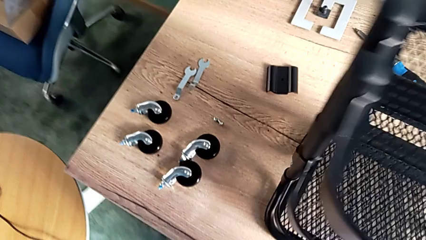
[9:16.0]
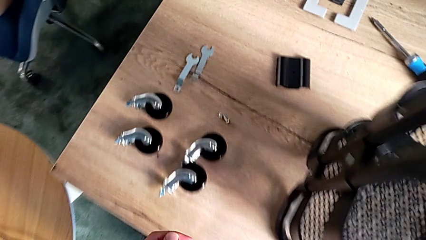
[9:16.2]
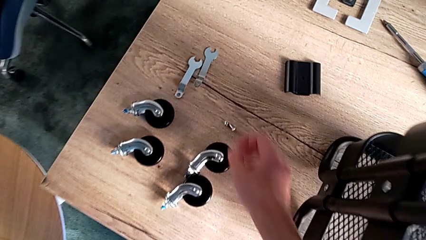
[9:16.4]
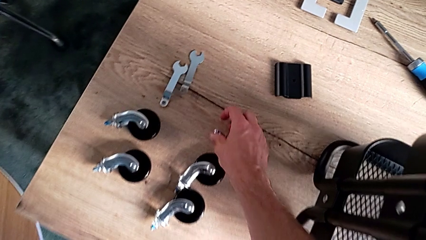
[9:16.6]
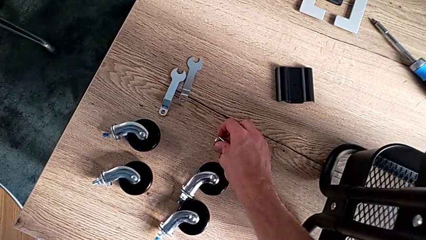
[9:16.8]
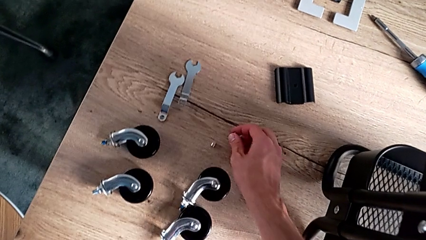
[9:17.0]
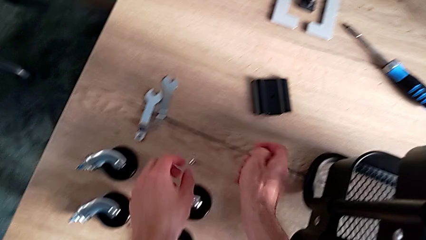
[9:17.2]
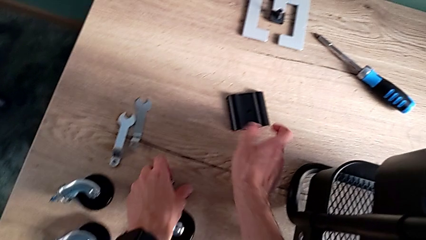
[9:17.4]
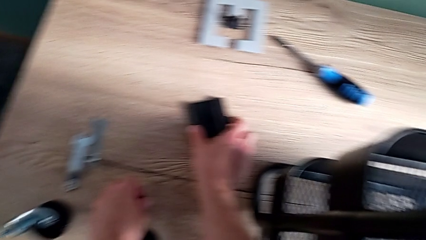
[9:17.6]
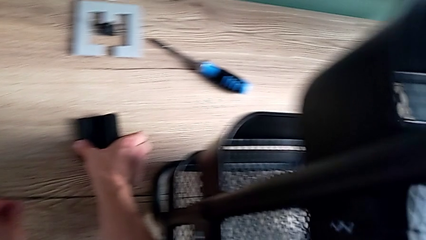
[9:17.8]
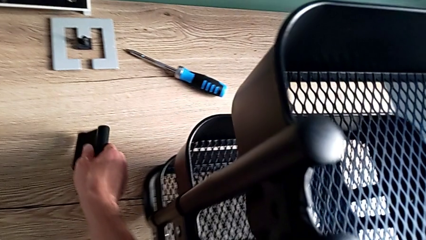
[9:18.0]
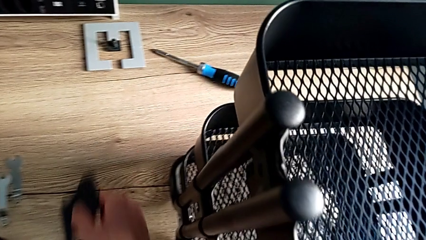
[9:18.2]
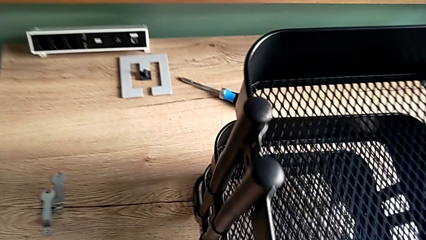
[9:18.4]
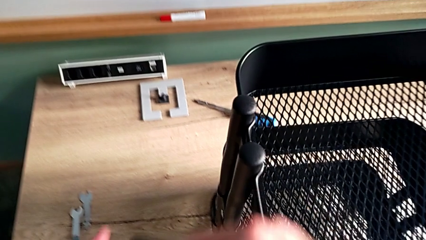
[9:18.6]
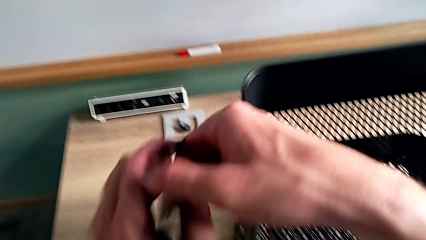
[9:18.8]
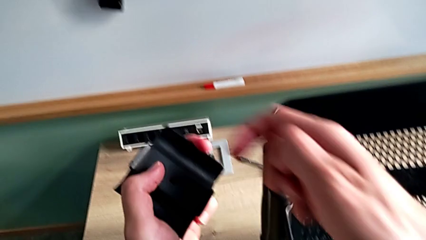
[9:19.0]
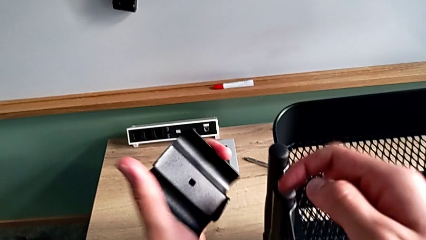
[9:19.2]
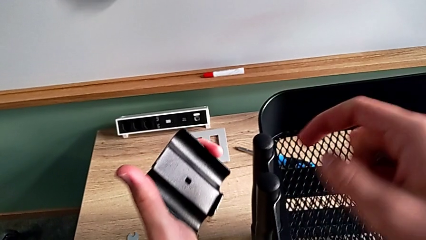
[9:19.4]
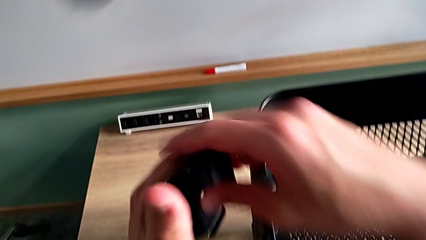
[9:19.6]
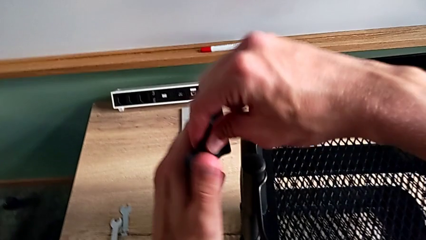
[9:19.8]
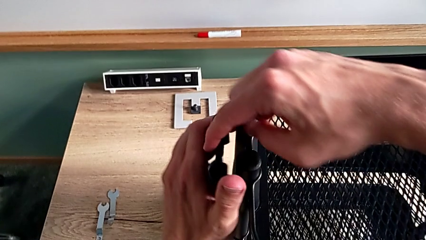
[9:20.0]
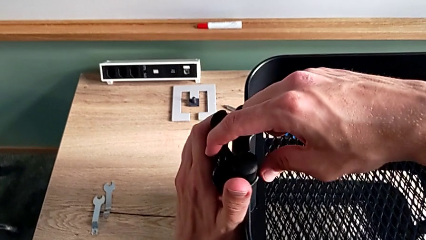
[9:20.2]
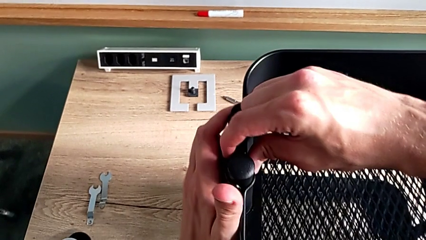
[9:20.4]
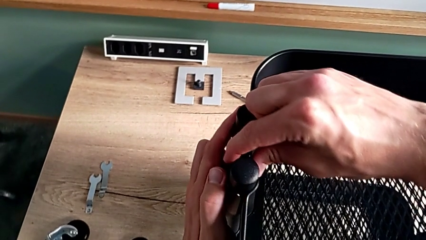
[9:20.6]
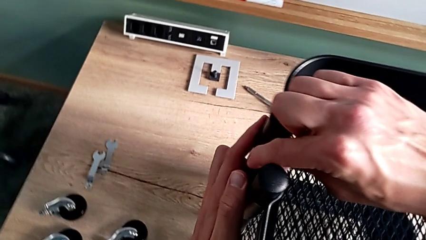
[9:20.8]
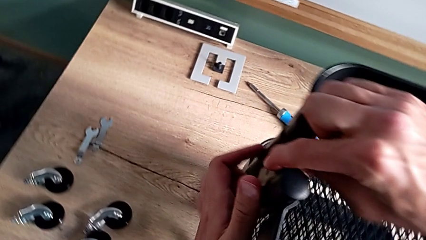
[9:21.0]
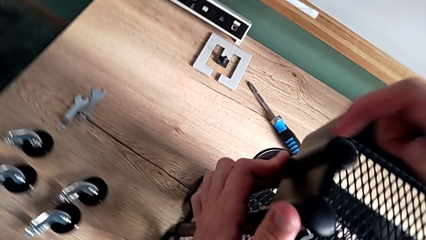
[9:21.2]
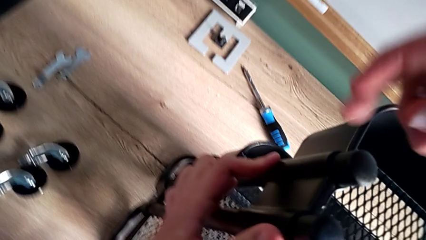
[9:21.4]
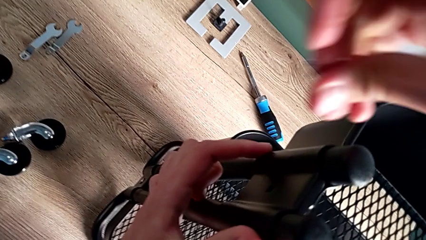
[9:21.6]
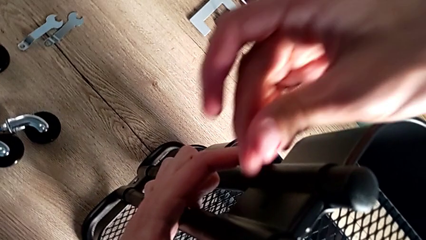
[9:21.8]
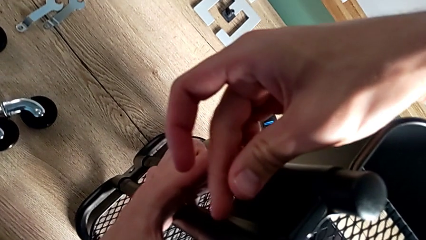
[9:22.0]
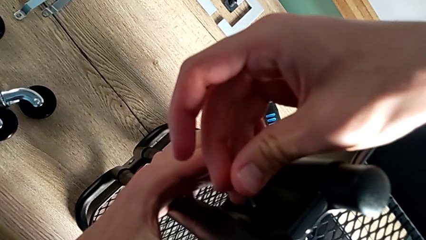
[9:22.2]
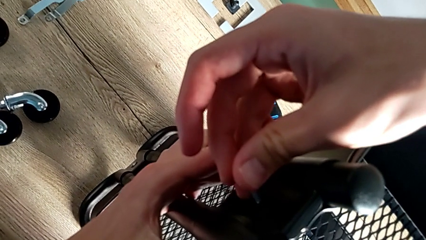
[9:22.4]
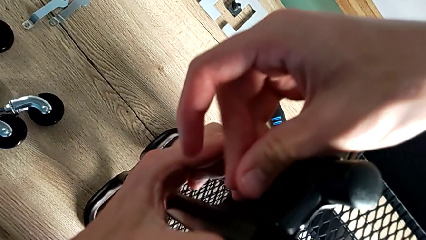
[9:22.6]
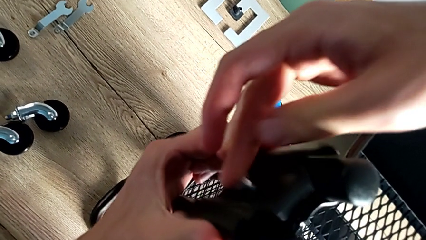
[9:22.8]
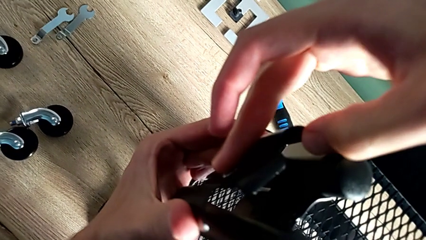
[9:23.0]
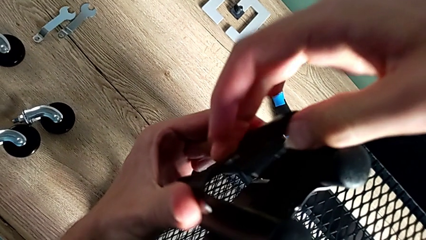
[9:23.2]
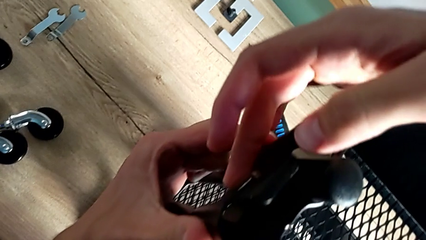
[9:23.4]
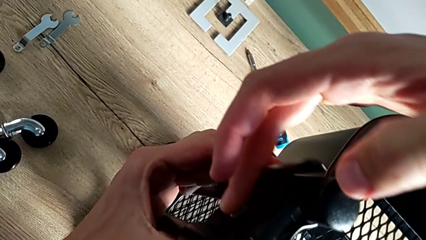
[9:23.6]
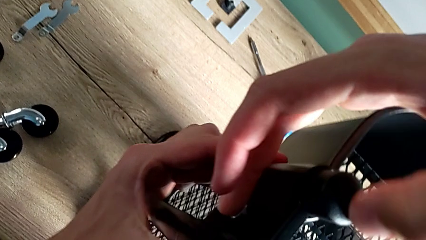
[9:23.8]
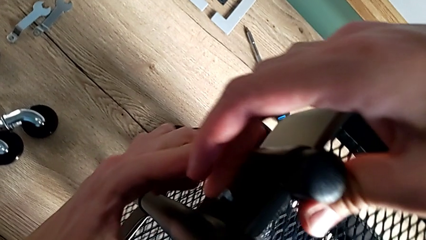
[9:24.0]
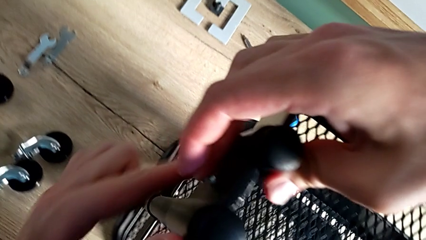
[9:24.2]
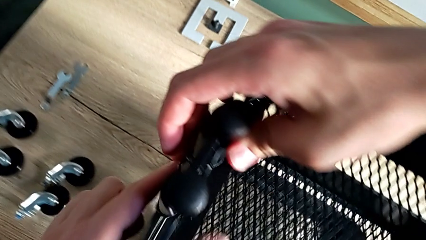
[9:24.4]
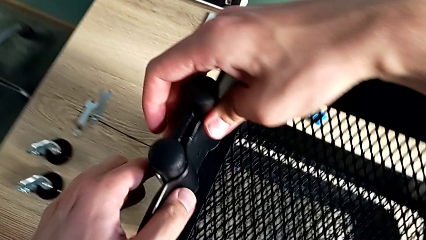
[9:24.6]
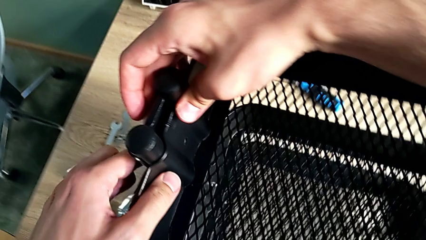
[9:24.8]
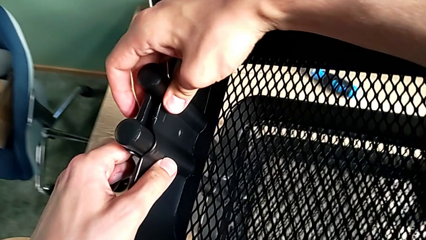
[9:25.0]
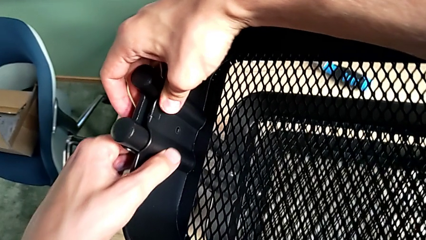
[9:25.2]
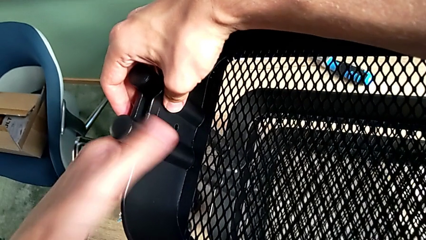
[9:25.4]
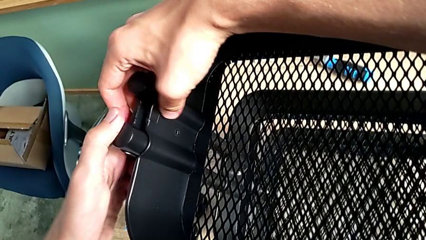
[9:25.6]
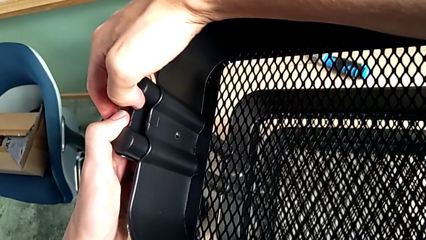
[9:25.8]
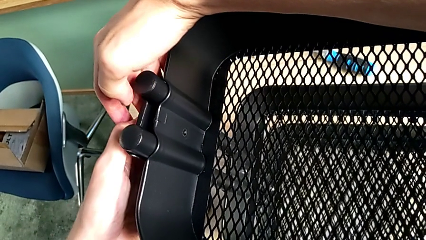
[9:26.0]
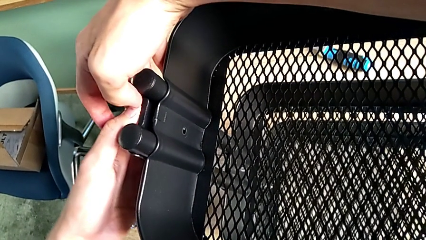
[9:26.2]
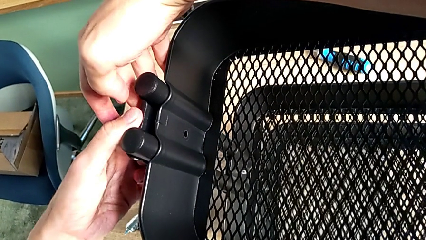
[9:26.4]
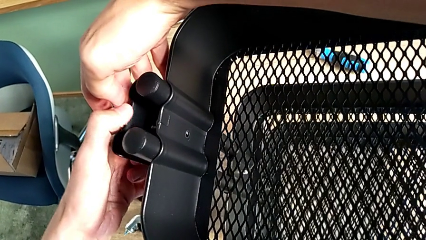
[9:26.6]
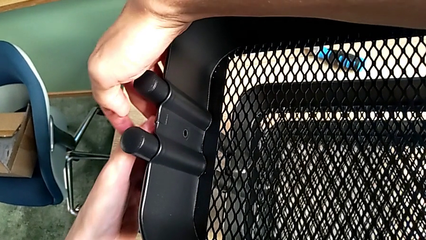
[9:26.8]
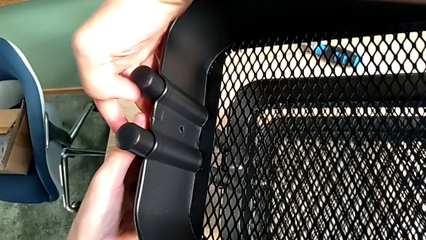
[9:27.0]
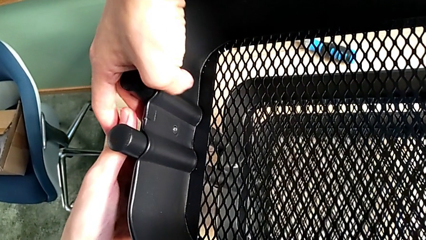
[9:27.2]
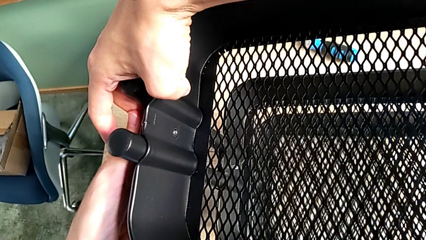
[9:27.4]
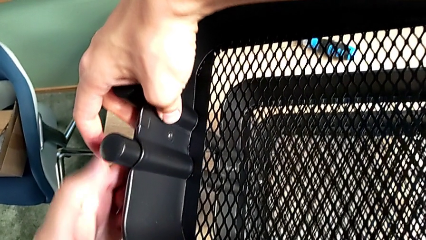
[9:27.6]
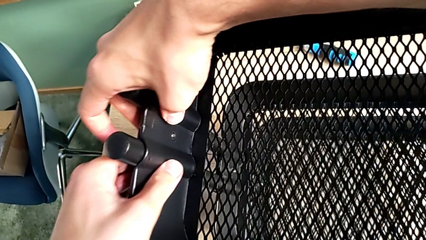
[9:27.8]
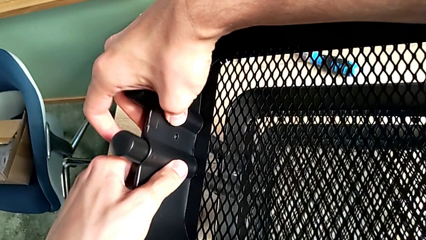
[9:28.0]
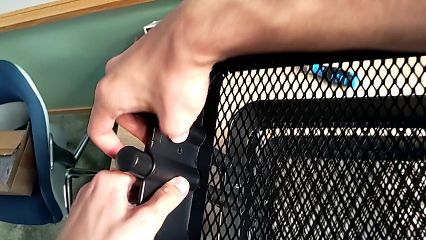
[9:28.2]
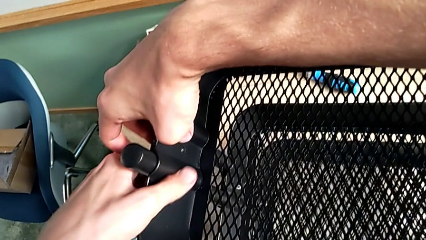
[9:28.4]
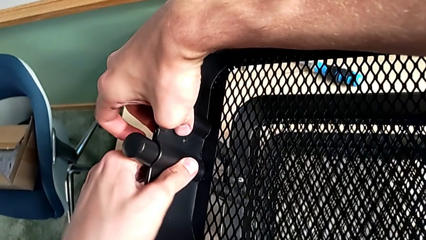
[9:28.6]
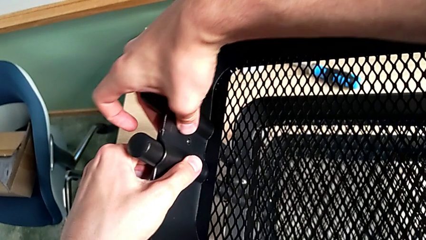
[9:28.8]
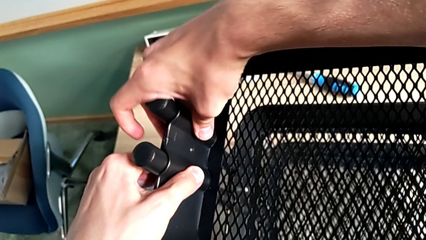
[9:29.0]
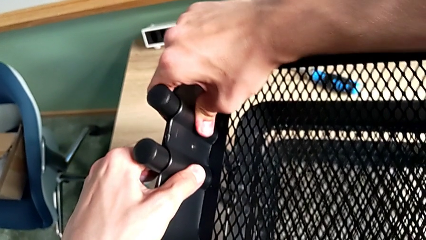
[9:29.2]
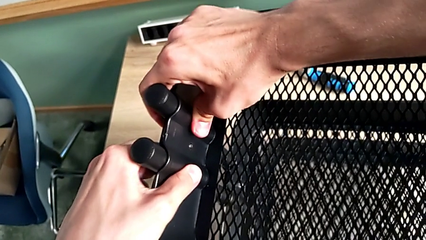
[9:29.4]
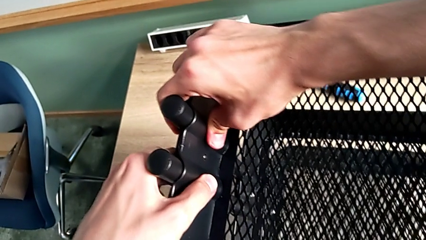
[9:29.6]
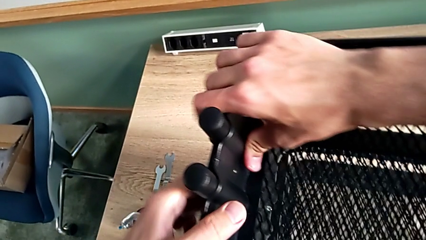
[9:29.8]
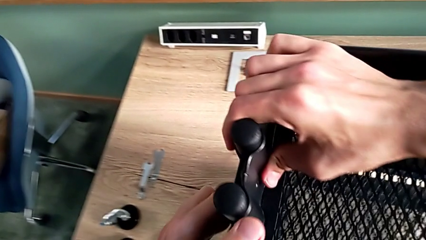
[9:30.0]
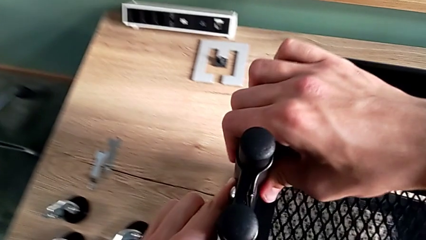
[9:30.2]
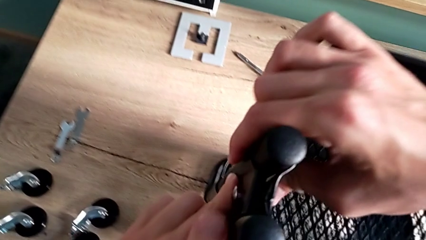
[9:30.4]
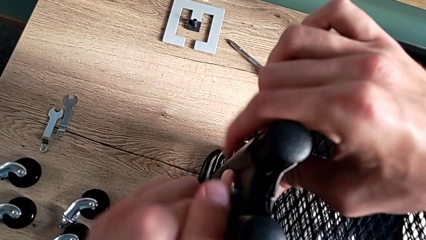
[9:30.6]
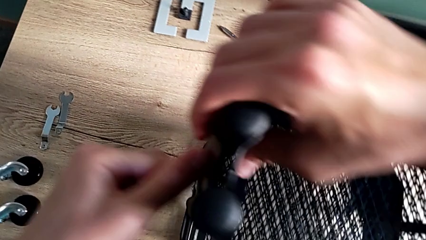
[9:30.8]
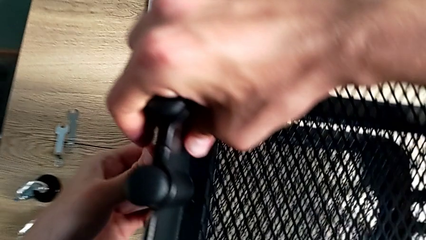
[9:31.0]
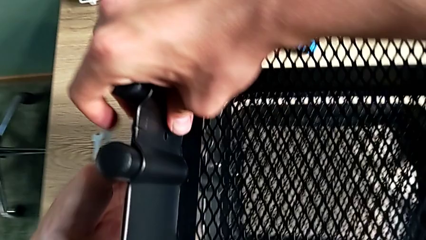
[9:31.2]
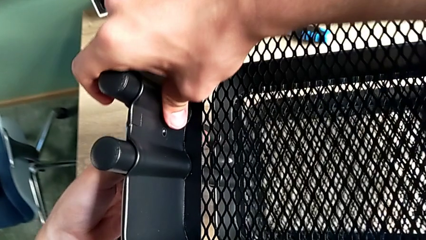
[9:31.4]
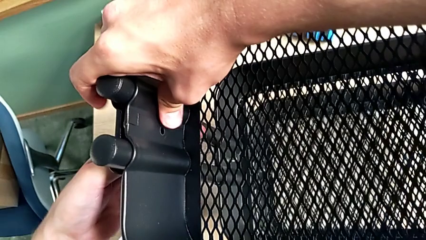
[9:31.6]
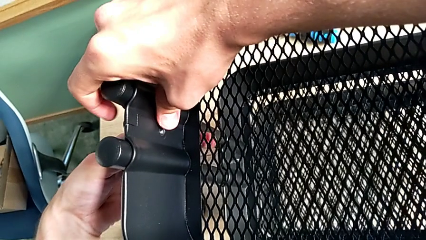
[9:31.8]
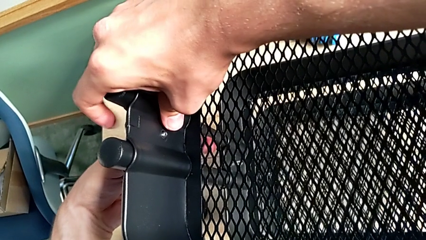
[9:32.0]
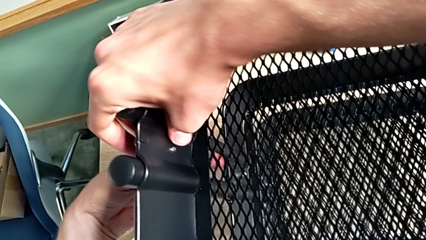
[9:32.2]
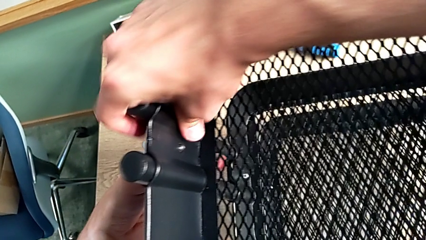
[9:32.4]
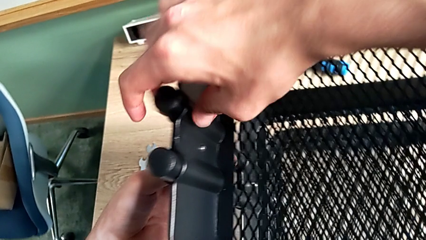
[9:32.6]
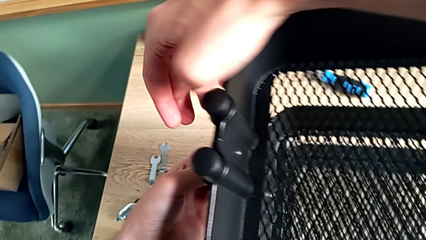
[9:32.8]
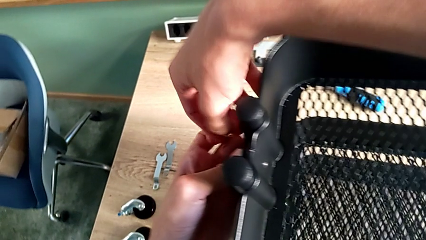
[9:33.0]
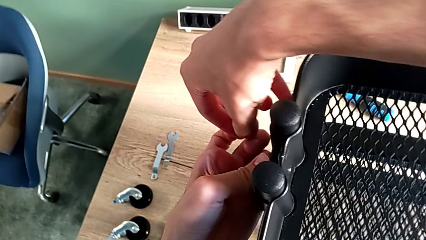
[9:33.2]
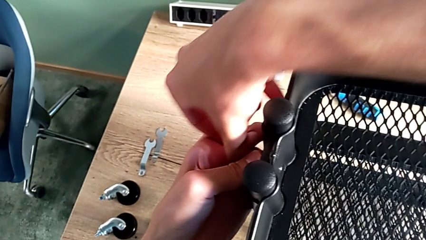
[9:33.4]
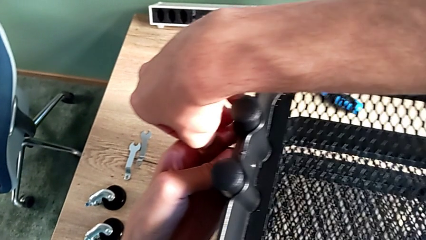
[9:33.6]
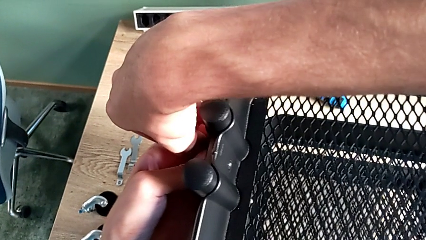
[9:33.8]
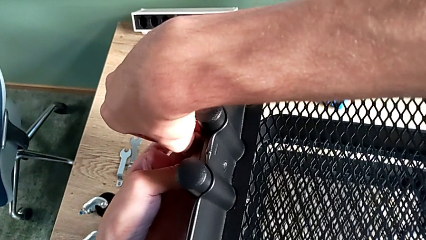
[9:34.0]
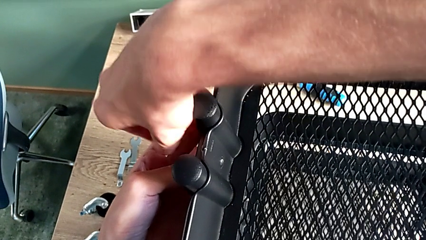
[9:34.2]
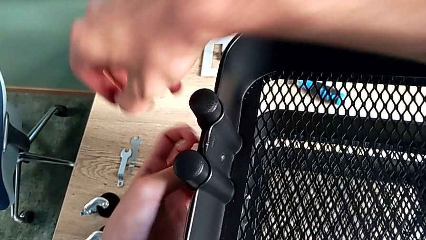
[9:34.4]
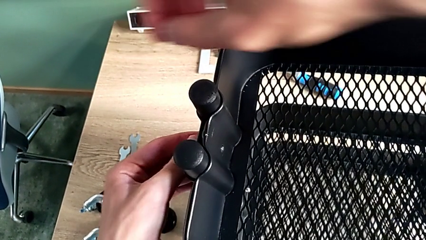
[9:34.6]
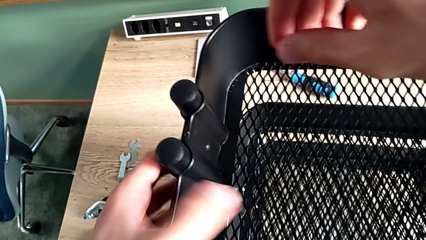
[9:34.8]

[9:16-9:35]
The camera wearer is assembling the upper tray. They approach the second bolt, grab it and grab the second hexagon cap nut. They inspect the second bracket, place it, insert the second bolt, place the second bracket and grab the second hexagon cap nut.
